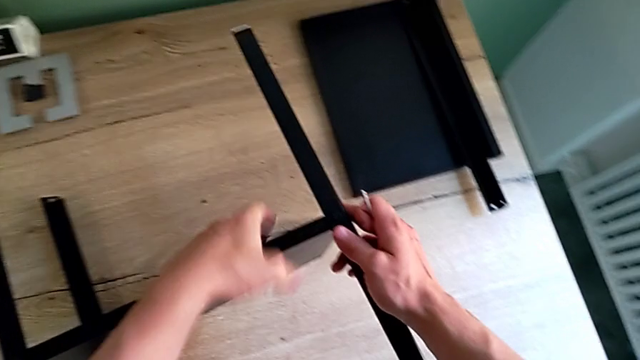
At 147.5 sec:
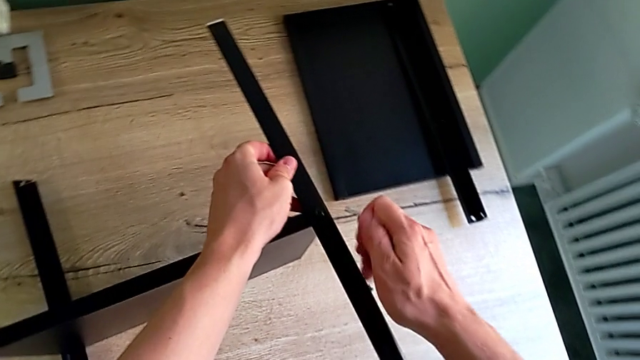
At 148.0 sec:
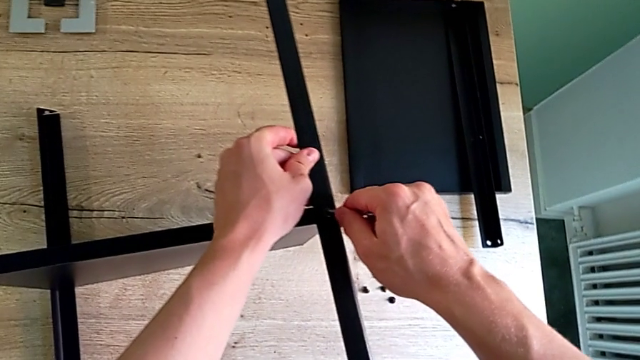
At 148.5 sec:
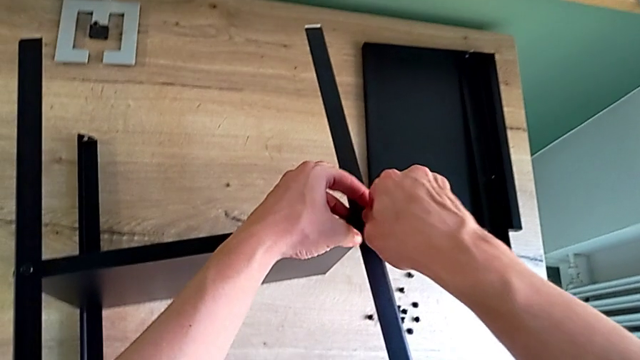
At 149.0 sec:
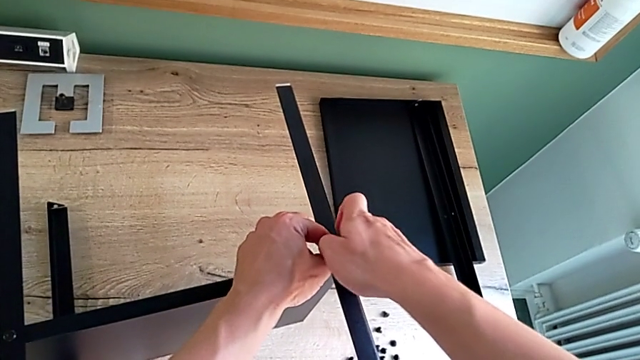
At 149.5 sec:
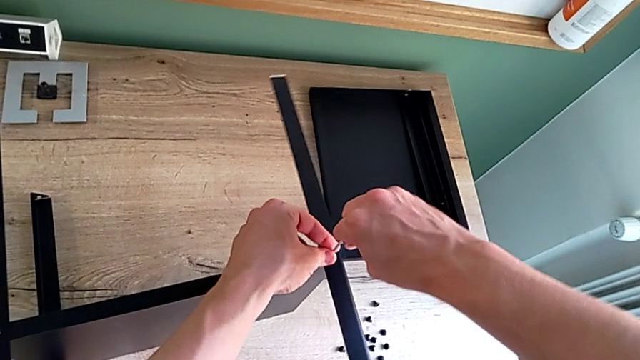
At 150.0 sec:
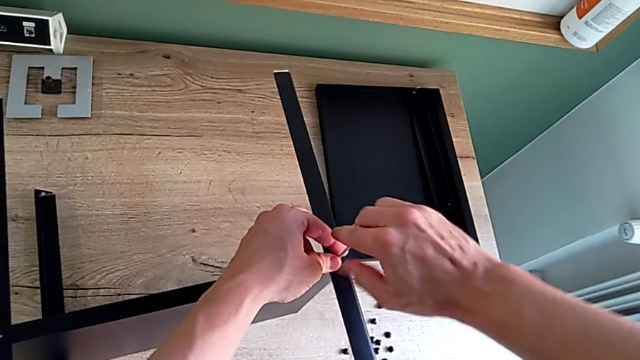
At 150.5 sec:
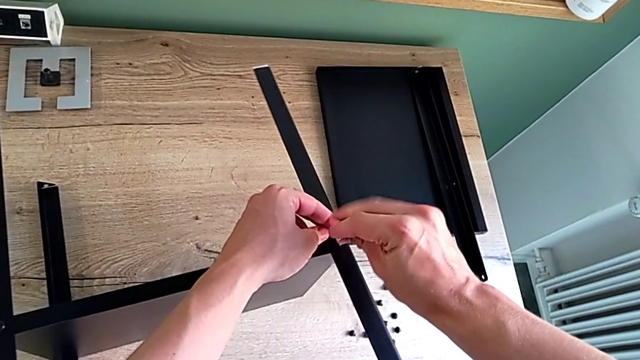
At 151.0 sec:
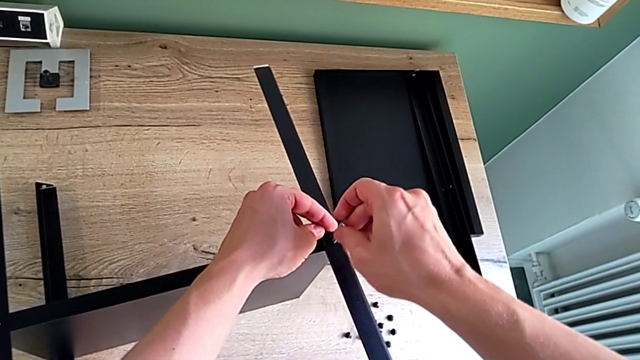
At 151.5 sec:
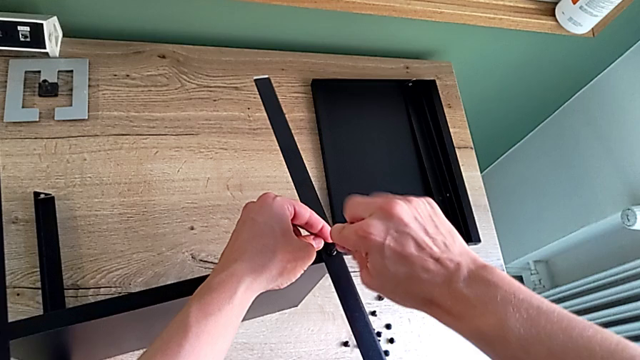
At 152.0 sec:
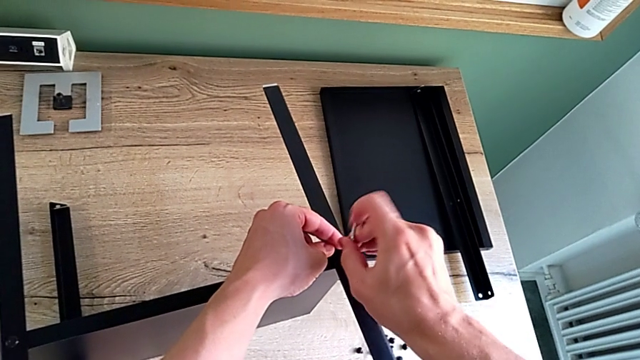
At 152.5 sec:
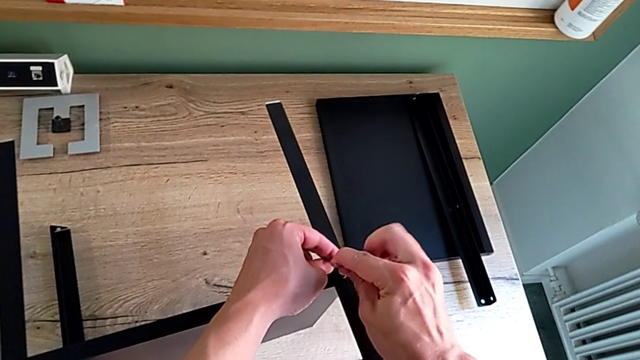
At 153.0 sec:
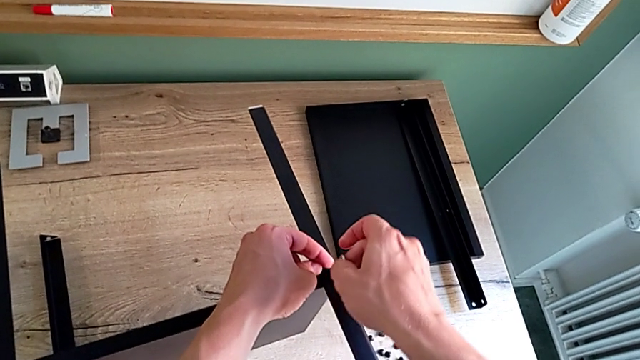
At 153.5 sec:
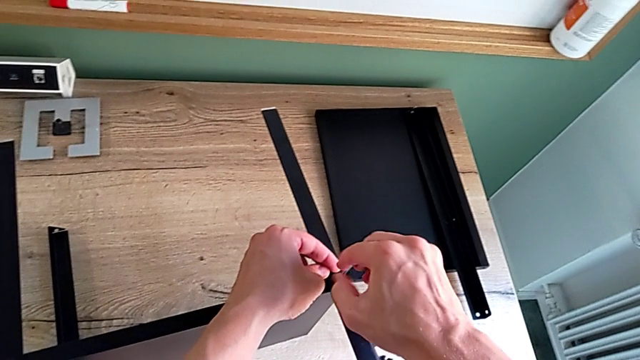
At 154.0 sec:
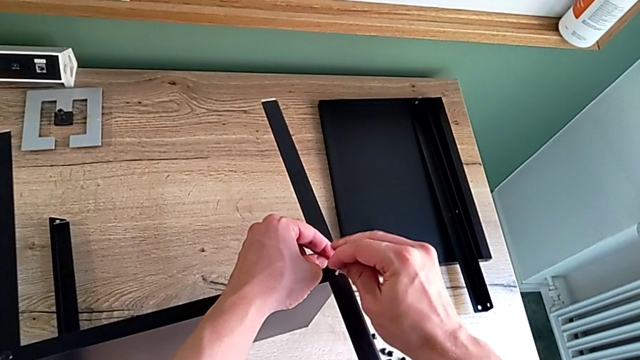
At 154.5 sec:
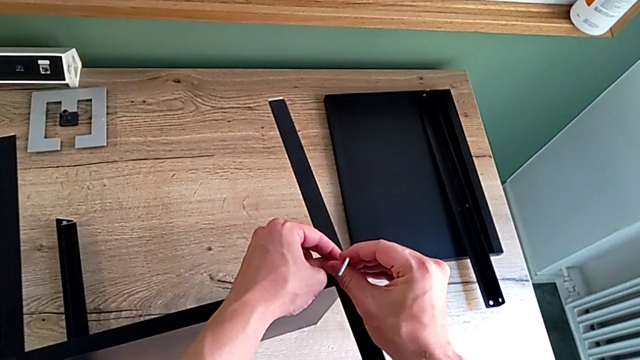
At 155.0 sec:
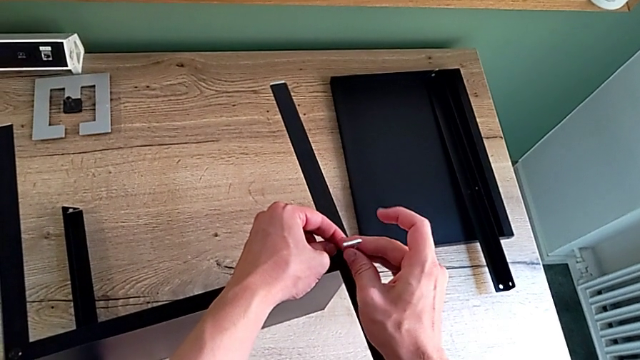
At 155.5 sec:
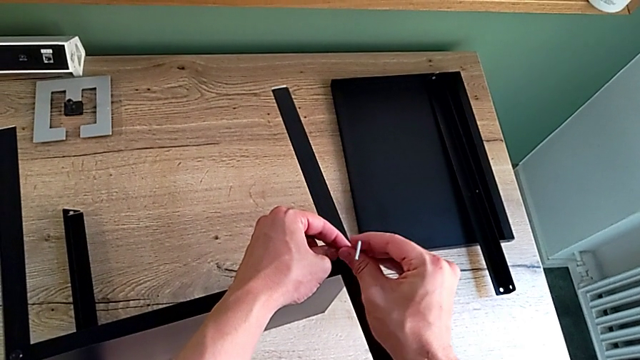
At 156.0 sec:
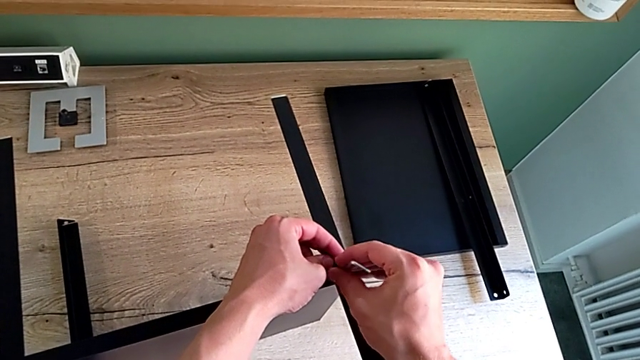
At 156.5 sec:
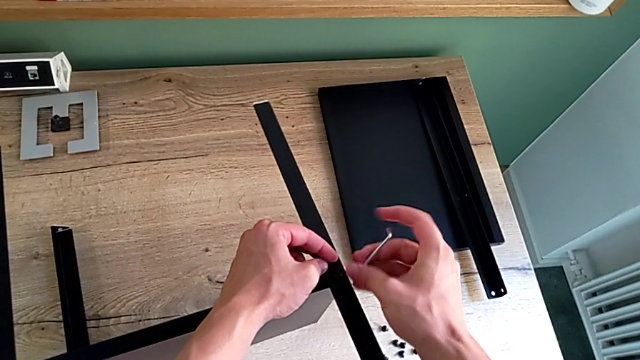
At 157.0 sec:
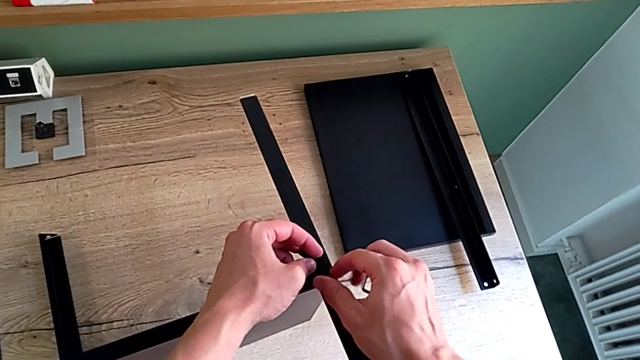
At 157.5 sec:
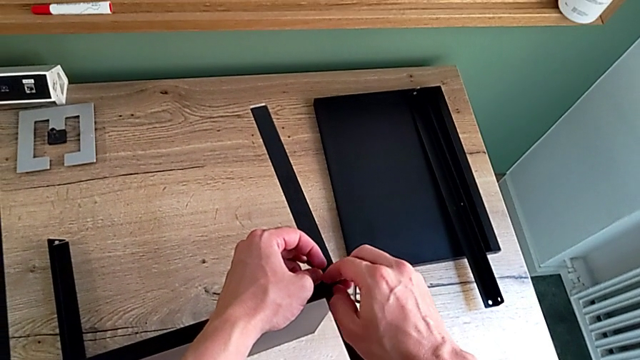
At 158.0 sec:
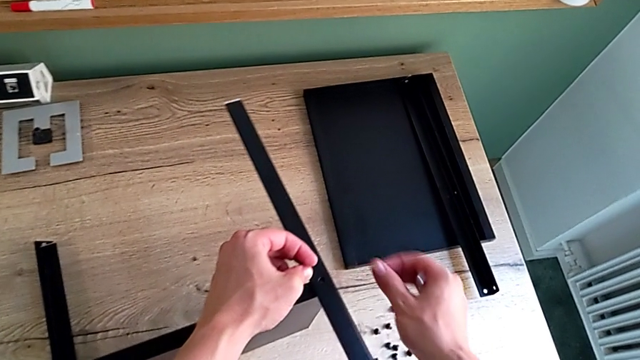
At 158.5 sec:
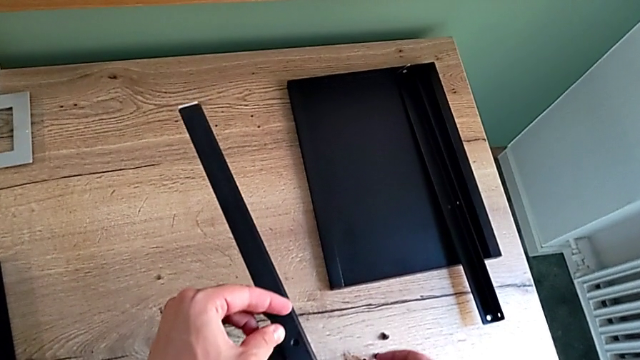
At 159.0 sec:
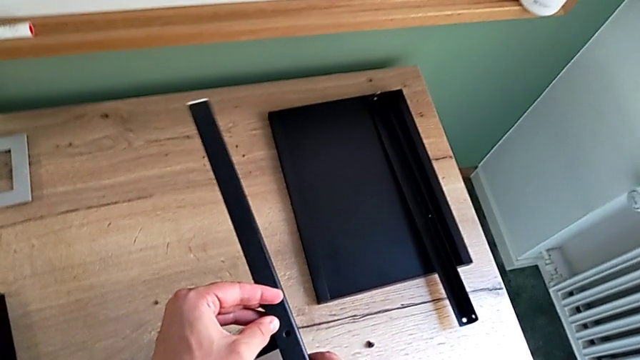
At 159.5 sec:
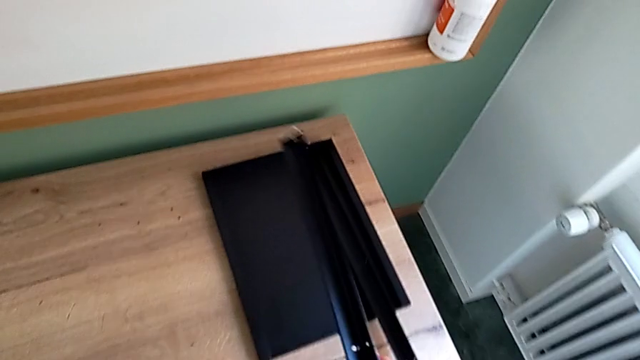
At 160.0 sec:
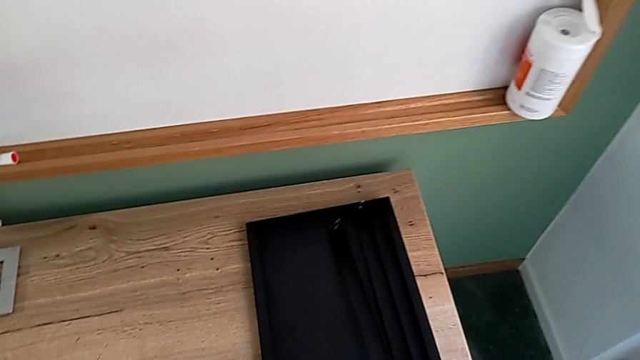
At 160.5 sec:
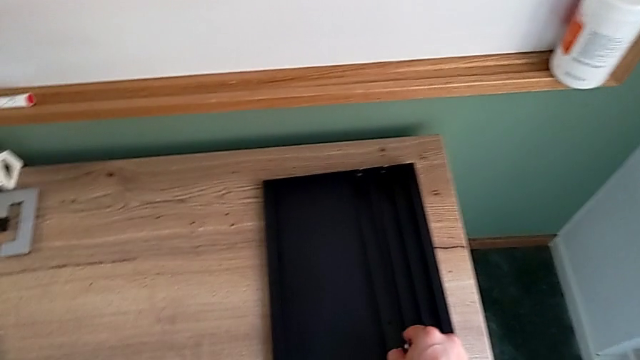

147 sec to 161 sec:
The camera wearer is disassembling the second leg of the shelf. They grab the second leg, insert the Allen wrench, unscrew the hex socket head, withdraw the Allen wrench, disassemble the hex socket head, place it, disassemble the second leg and place it.

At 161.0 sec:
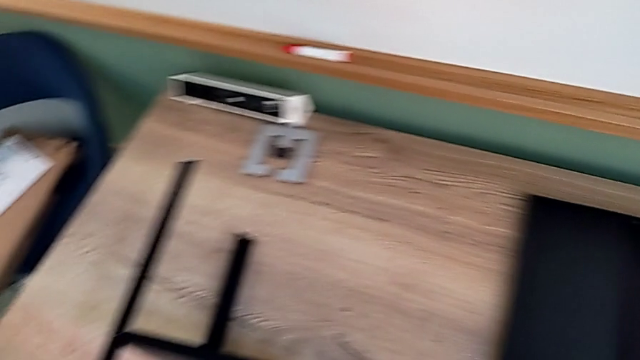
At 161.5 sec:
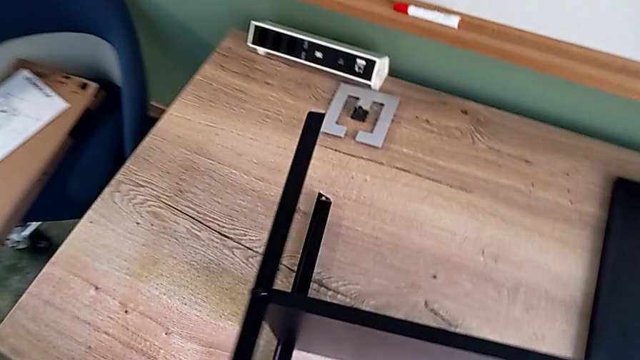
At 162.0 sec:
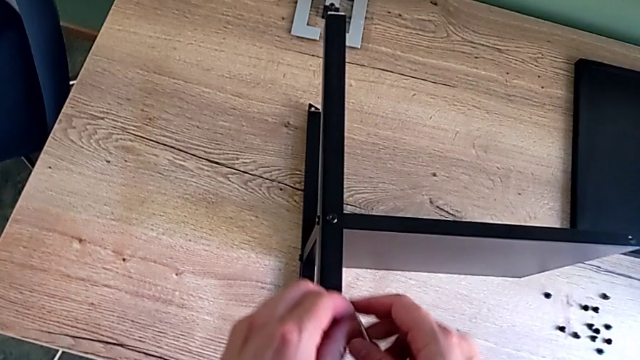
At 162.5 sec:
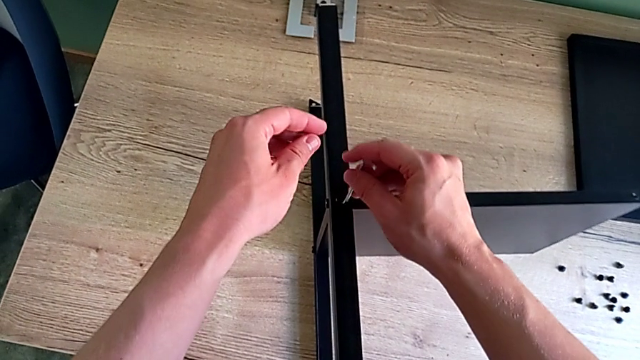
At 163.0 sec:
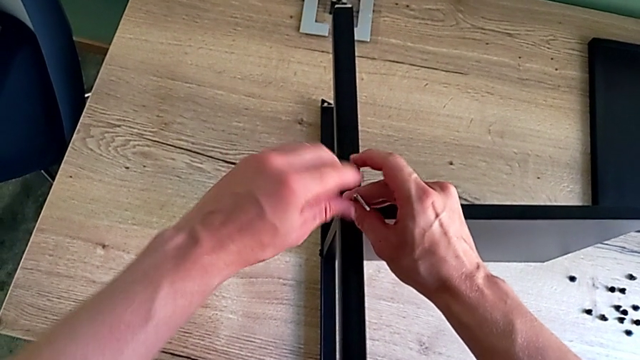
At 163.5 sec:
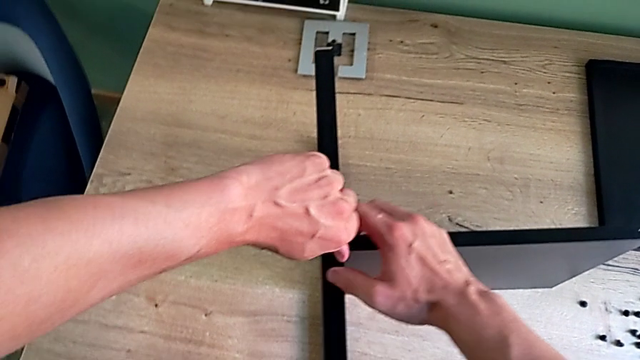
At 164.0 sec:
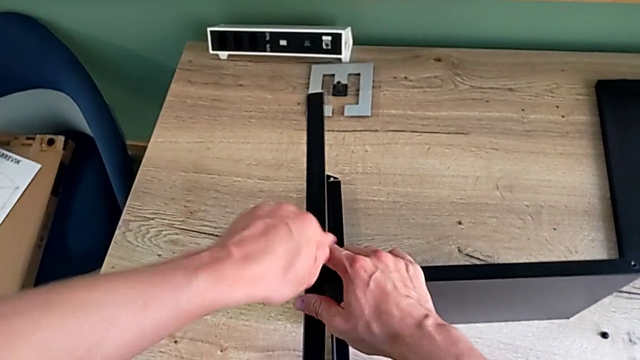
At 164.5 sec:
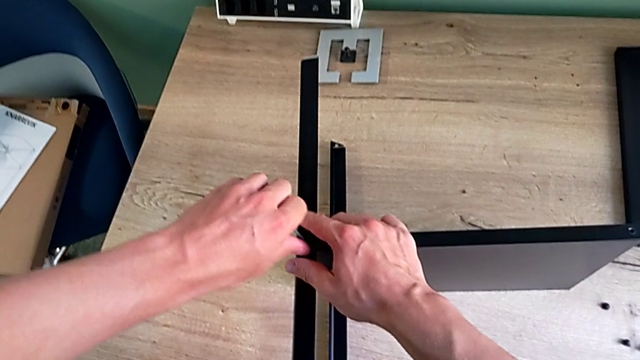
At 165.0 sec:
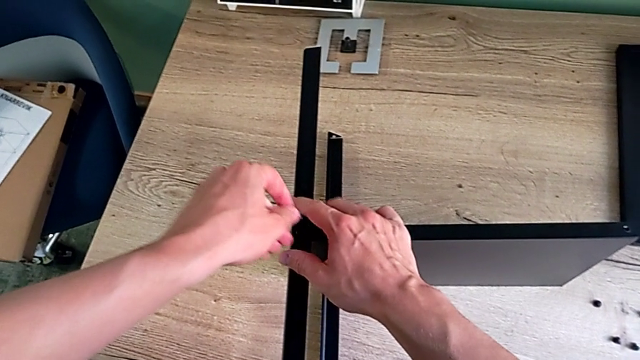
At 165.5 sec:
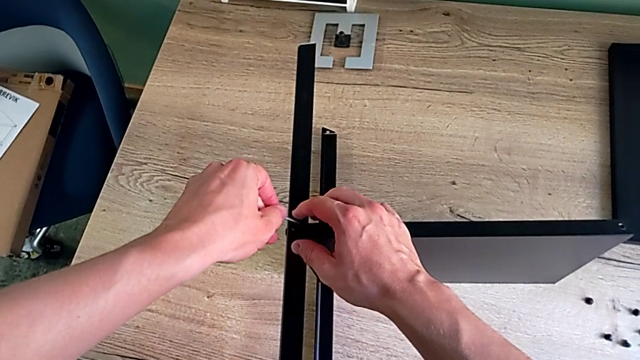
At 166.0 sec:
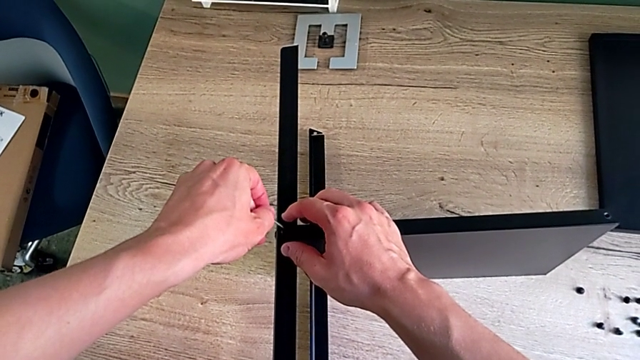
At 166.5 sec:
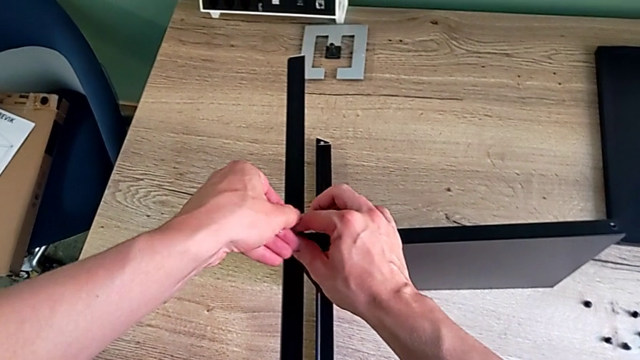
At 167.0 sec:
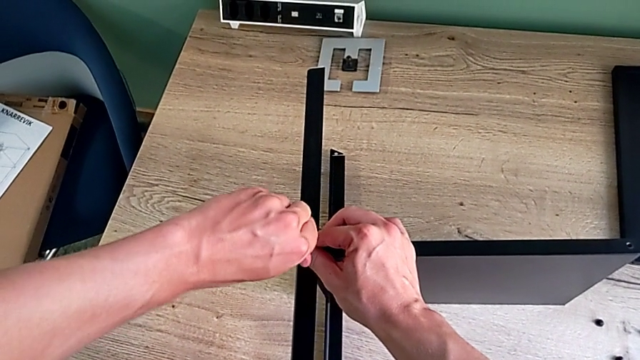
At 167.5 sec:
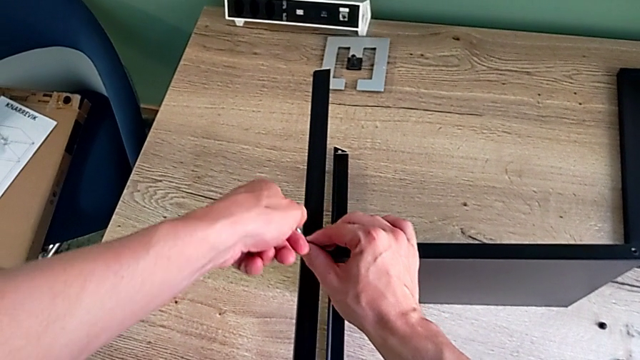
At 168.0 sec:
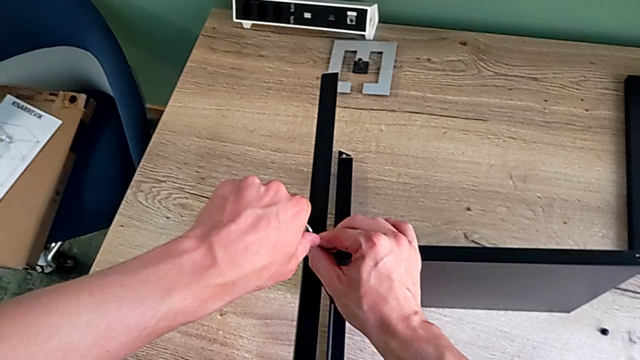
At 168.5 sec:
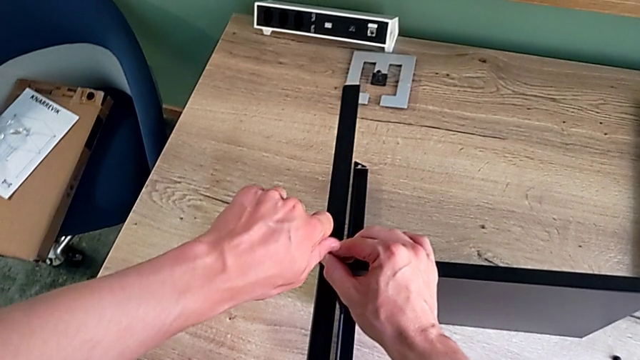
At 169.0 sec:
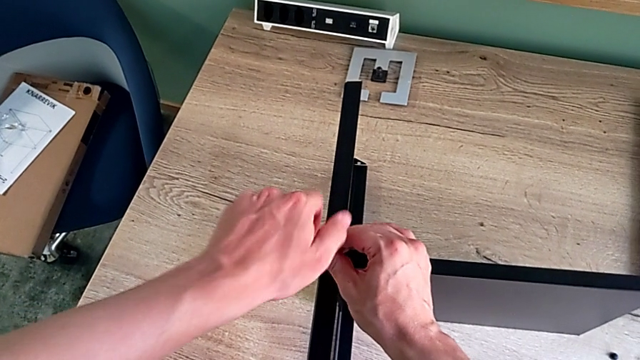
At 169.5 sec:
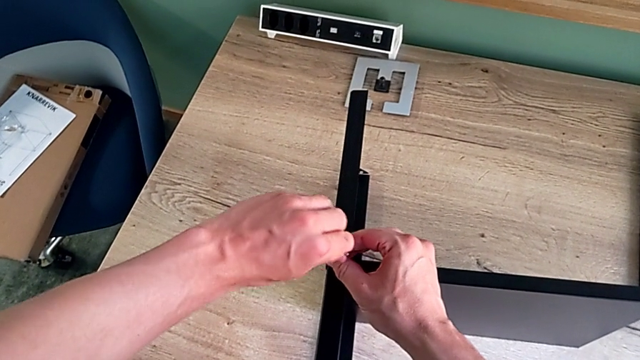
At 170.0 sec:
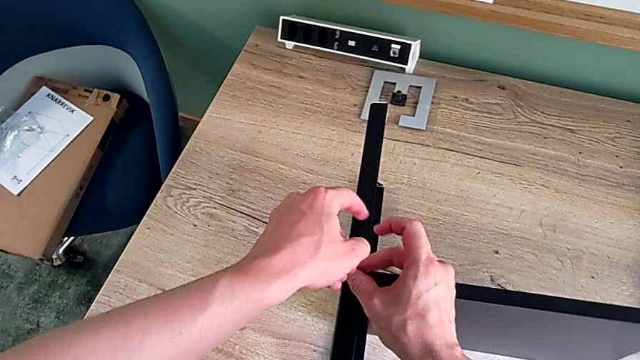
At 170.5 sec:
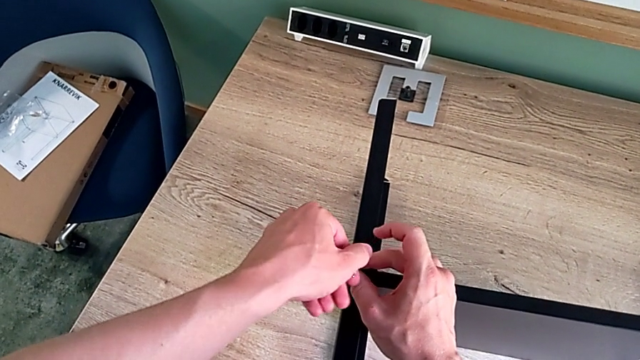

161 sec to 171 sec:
The camera wearer is disassembling the third leg of the shelf. They approach the hex socket head, insert the Allen wrench and begin to unscrew the hex socket head.
